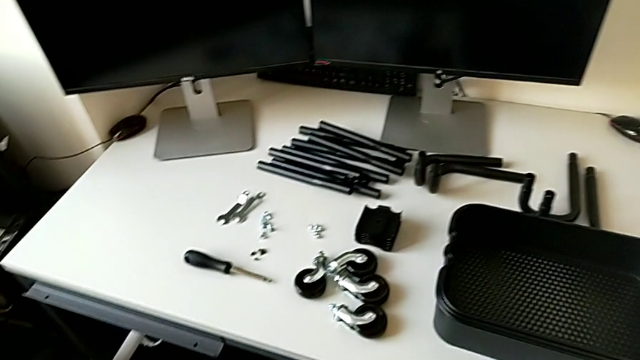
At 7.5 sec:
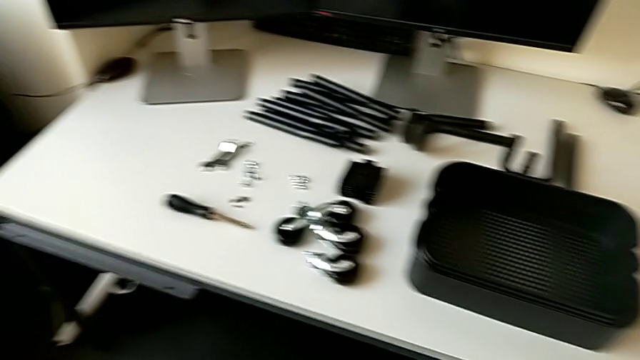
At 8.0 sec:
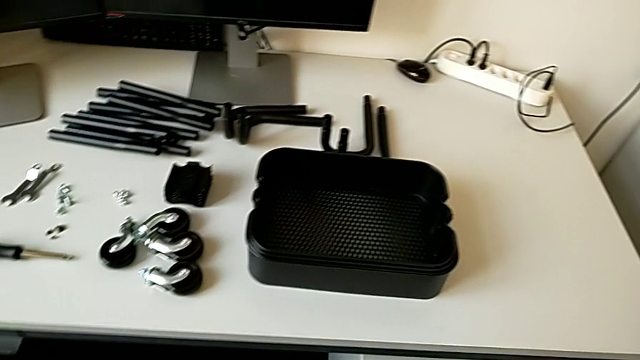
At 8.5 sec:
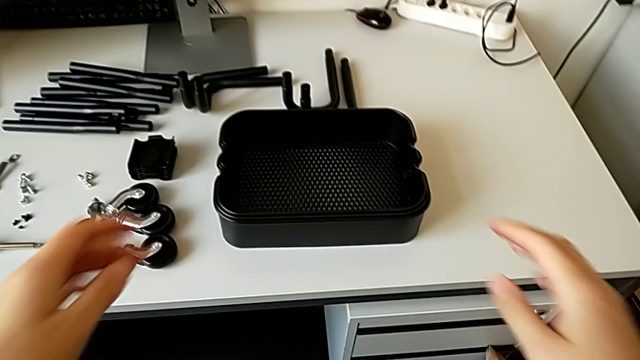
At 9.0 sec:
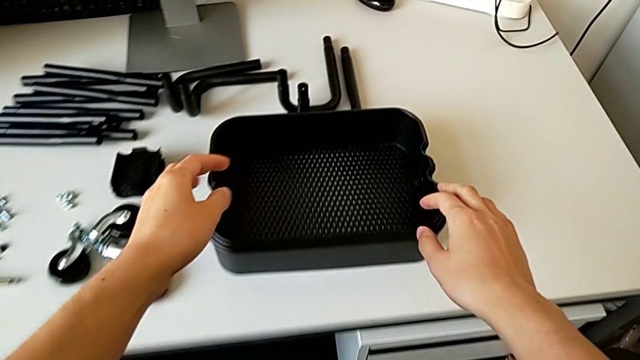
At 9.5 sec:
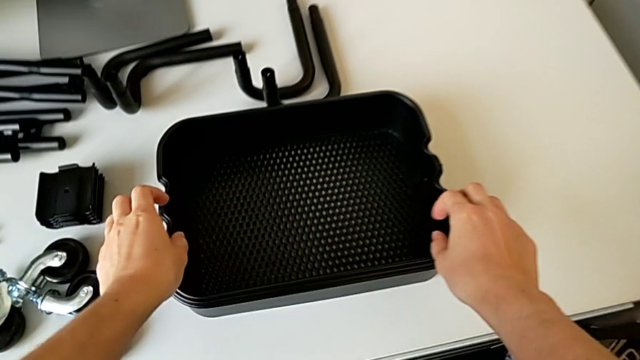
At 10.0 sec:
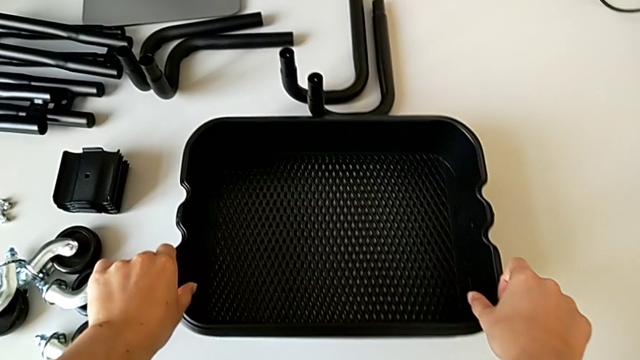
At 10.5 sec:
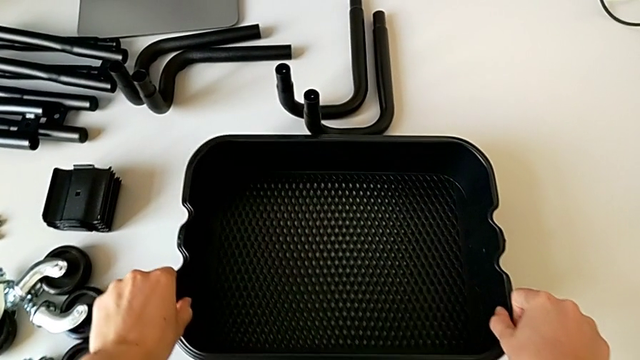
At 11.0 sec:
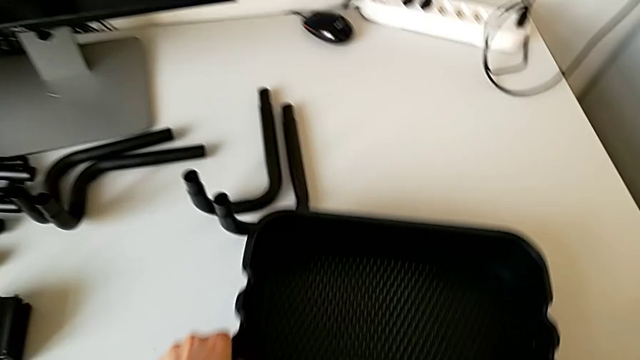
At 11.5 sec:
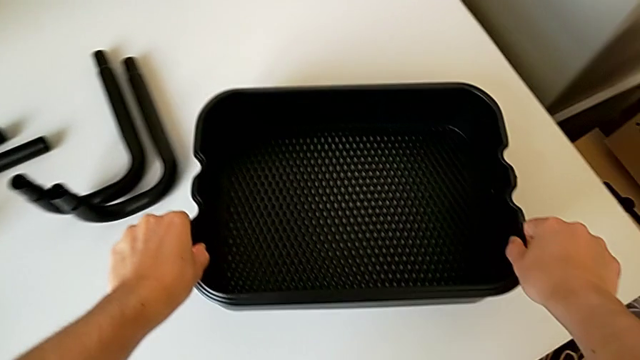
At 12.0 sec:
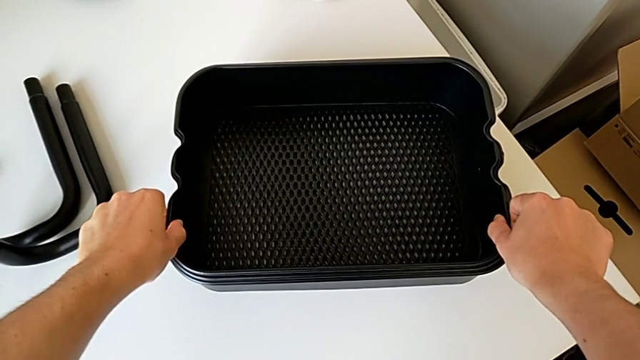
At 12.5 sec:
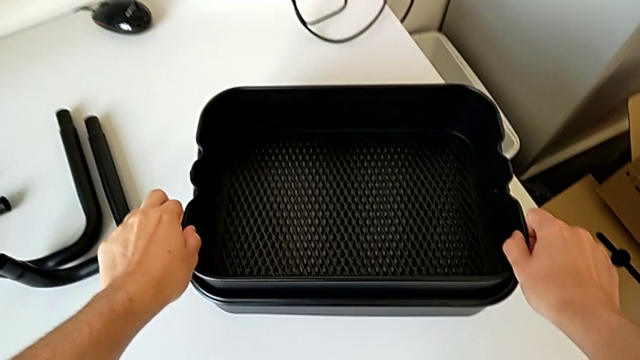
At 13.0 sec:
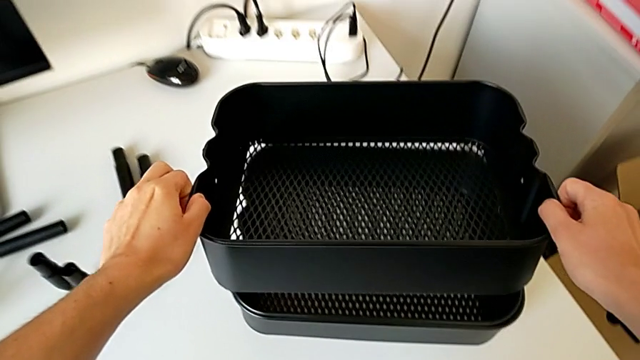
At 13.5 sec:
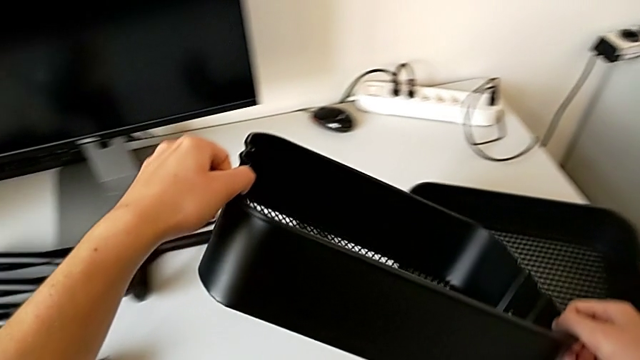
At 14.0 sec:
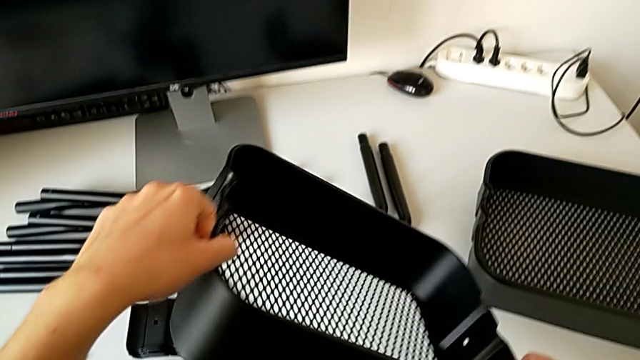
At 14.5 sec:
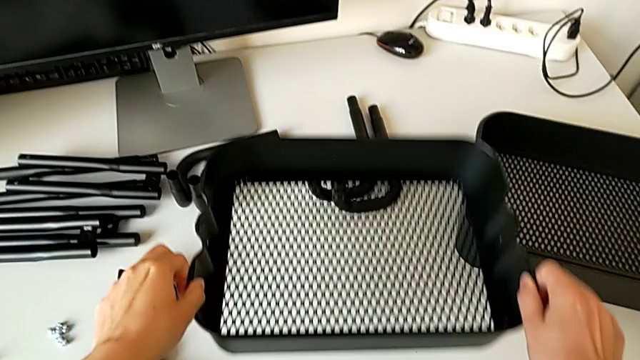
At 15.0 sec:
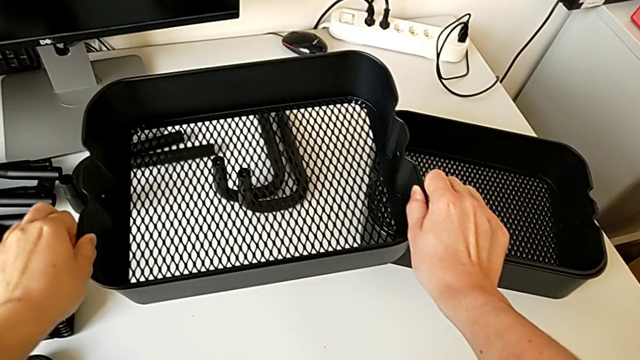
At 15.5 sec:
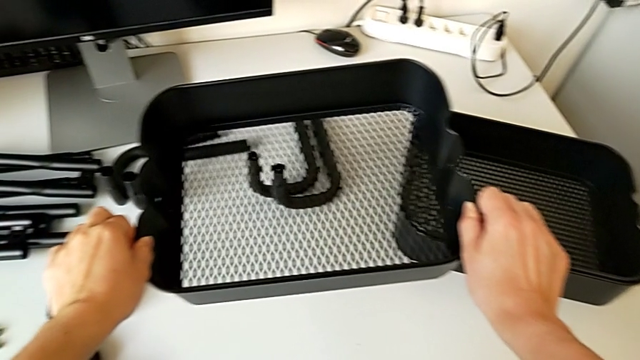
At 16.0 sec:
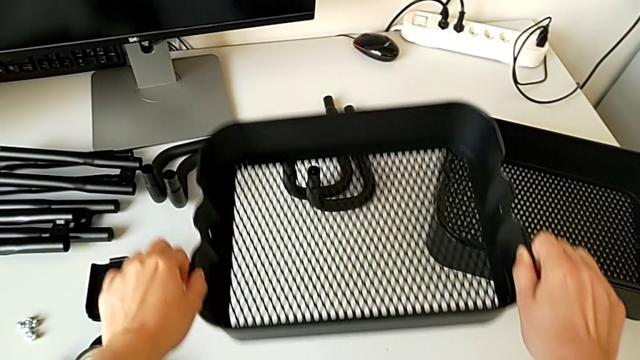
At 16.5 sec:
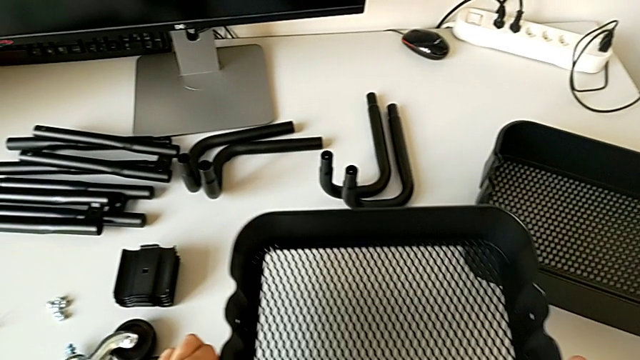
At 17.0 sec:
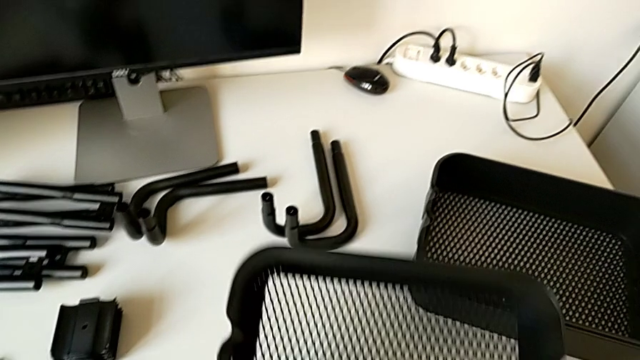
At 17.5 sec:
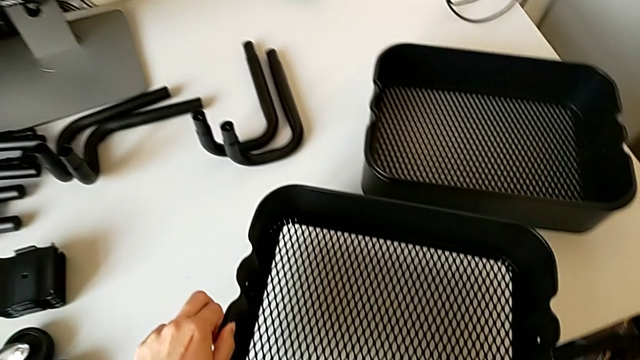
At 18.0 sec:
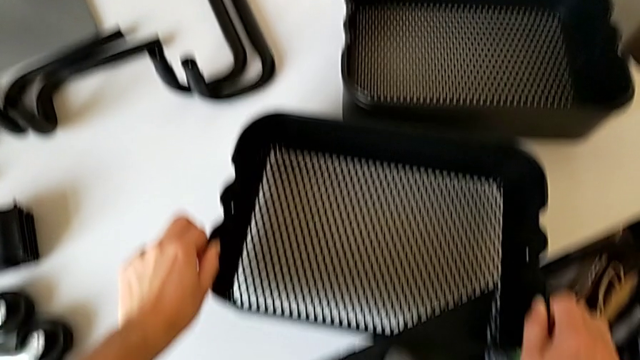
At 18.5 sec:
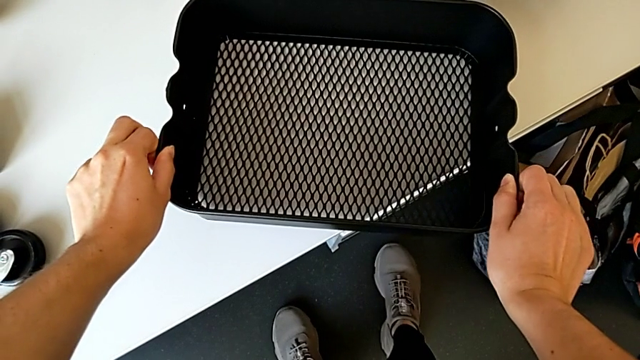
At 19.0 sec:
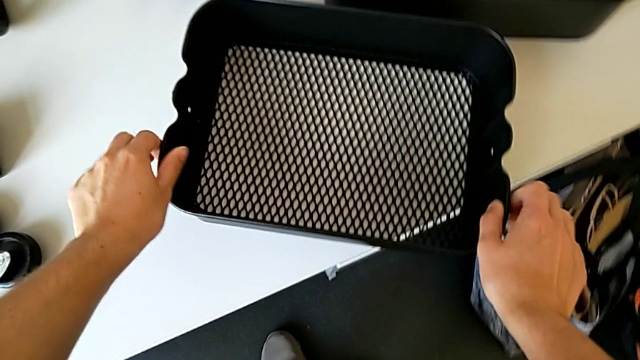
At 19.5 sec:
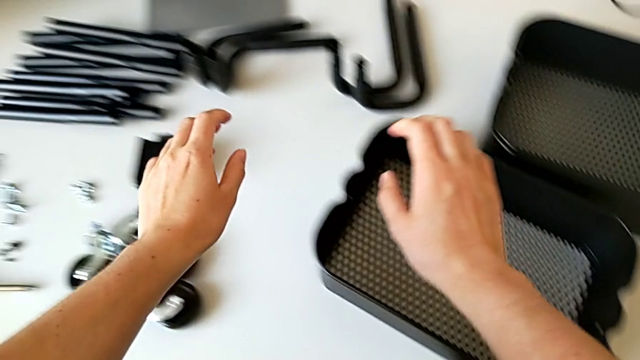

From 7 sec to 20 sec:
The camera wearer is assembling the half frame. They wrongly assemble the half frame.

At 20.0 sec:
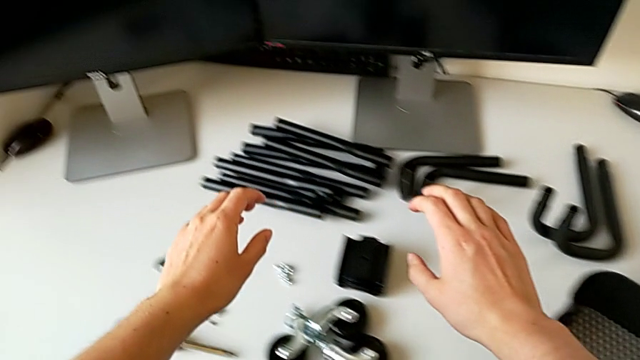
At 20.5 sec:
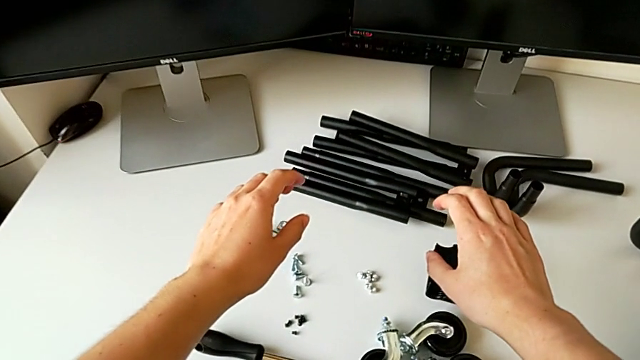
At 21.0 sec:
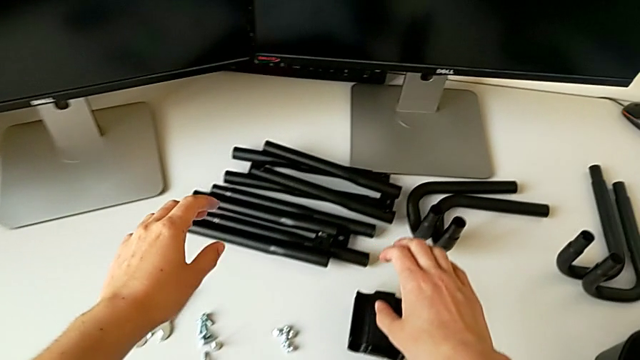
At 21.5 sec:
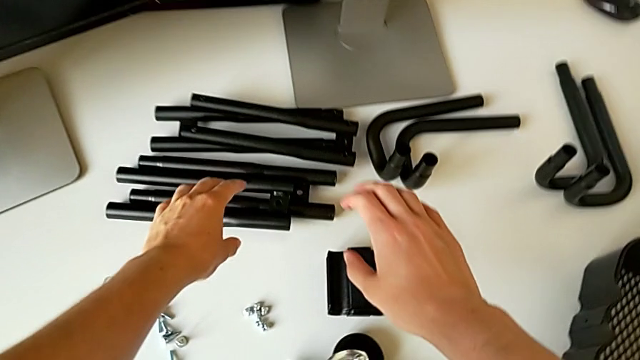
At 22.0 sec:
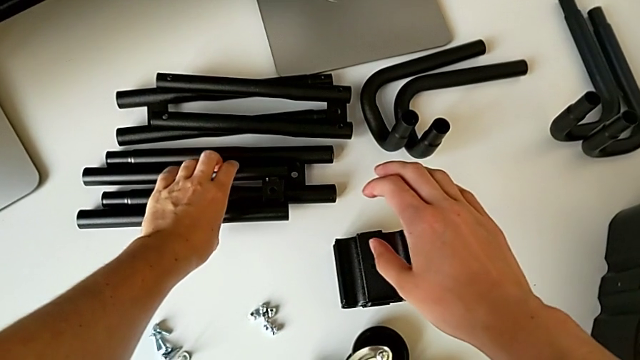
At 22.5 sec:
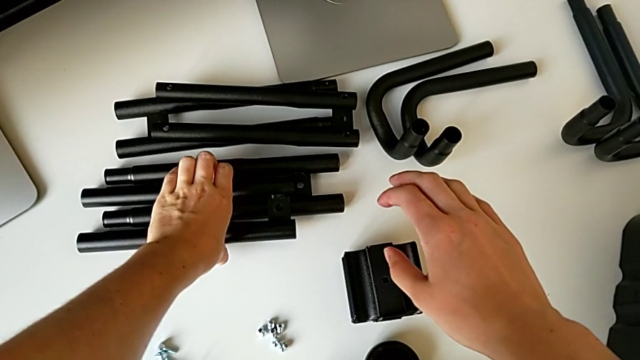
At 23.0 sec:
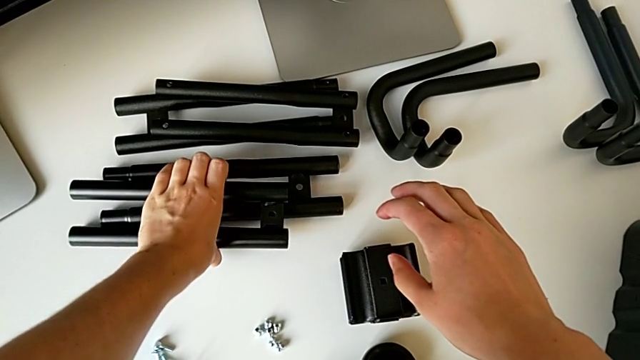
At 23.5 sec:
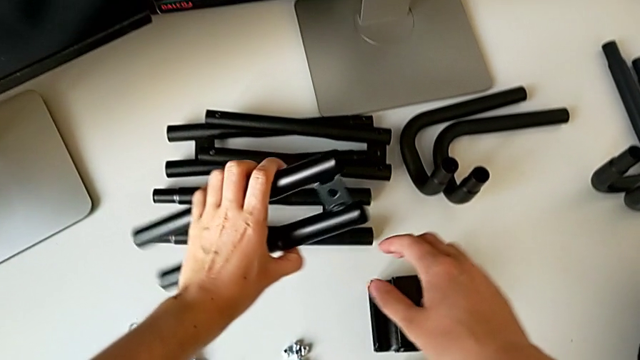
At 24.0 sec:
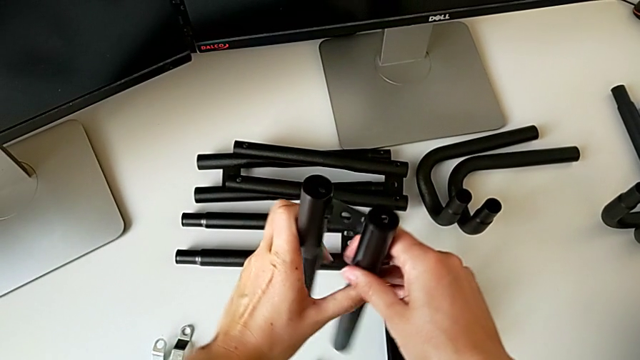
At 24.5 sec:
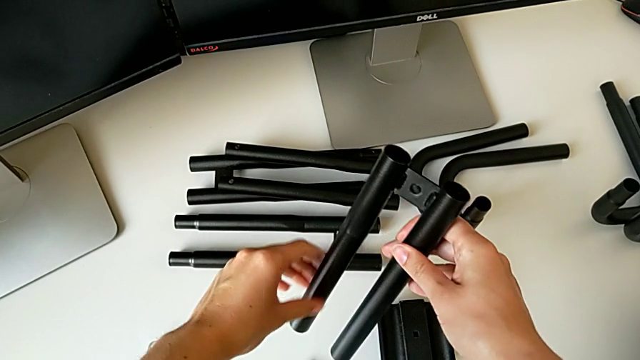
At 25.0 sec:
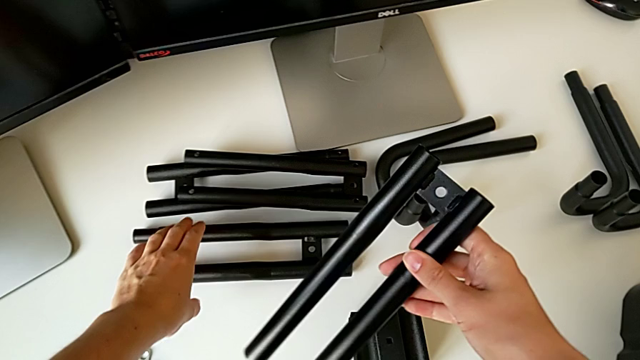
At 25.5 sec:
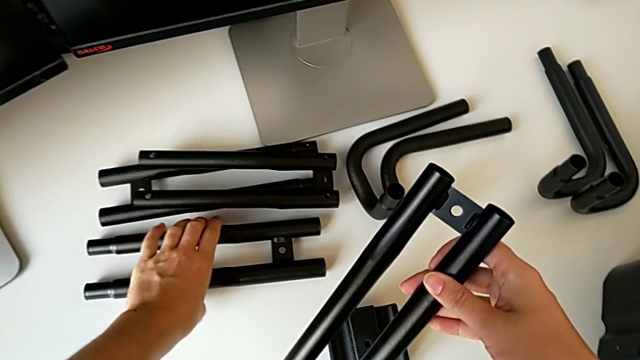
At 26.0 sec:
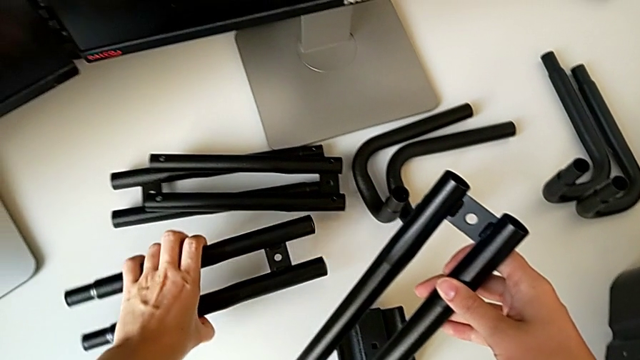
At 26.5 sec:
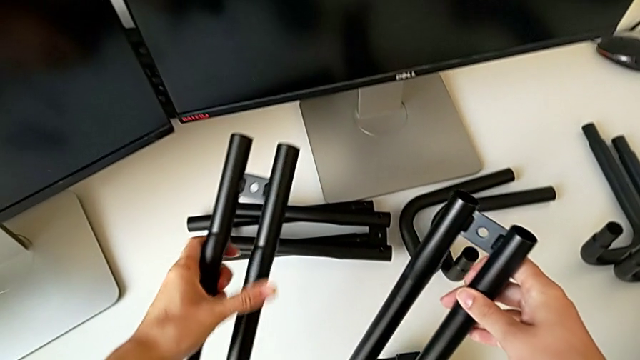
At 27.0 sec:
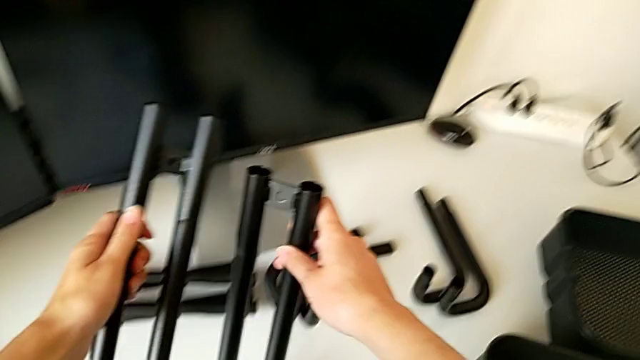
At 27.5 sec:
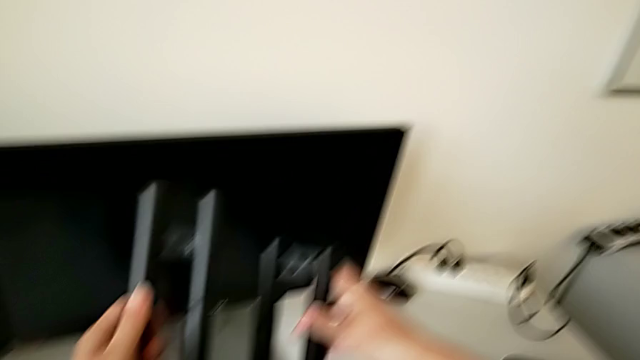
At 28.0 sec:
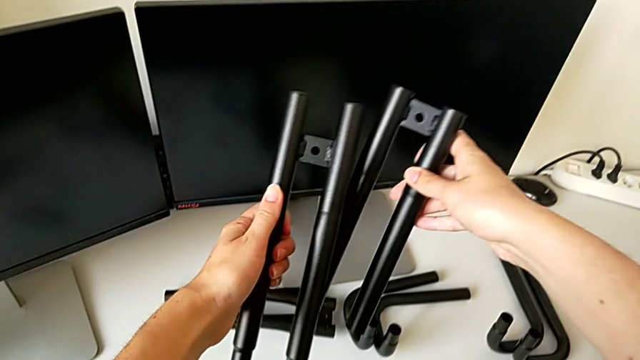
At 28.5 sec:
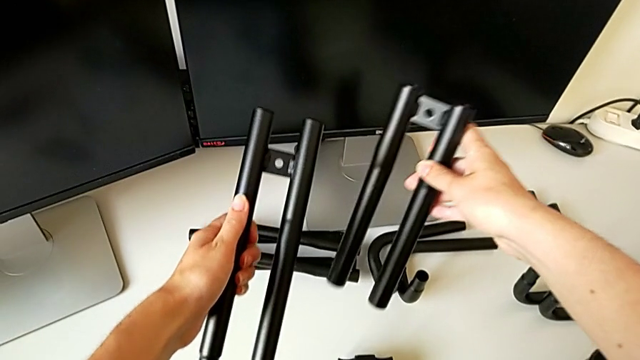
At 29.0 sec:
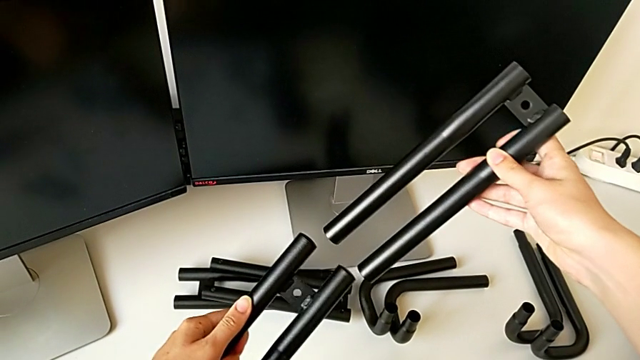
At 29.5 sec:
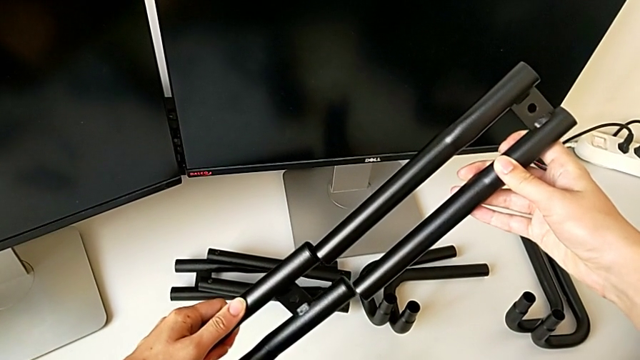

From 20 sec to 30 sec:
The camera wearer is assembling the half frame. They approach the first leg, grab the first leg and grab the second leg.
